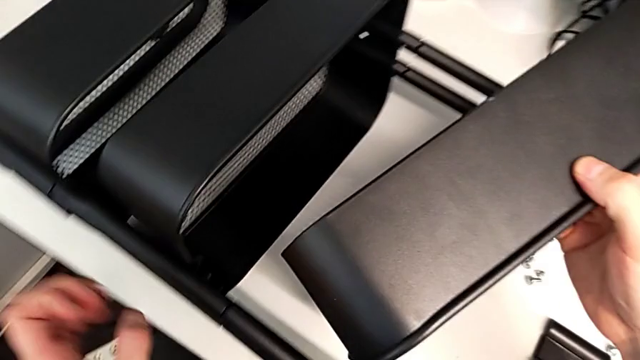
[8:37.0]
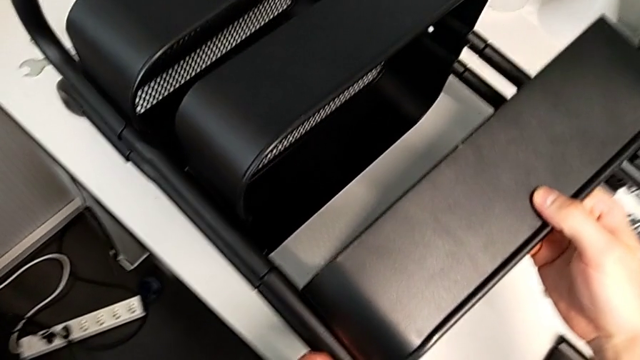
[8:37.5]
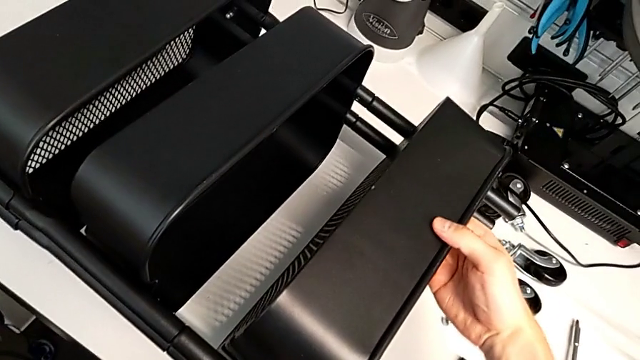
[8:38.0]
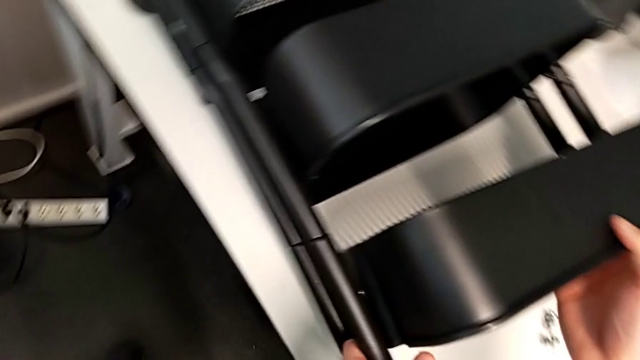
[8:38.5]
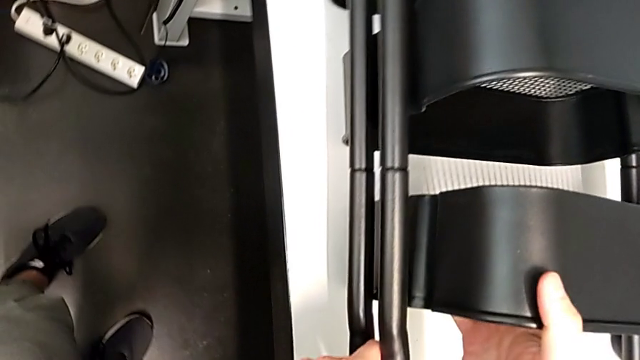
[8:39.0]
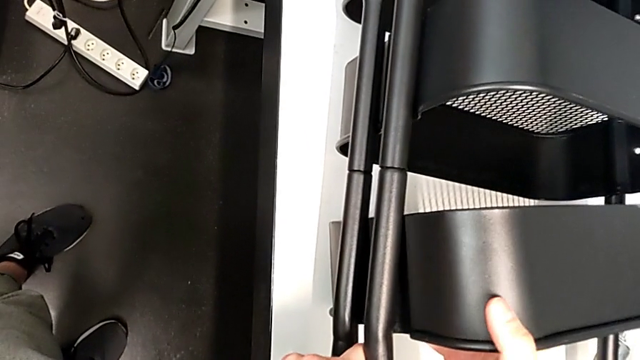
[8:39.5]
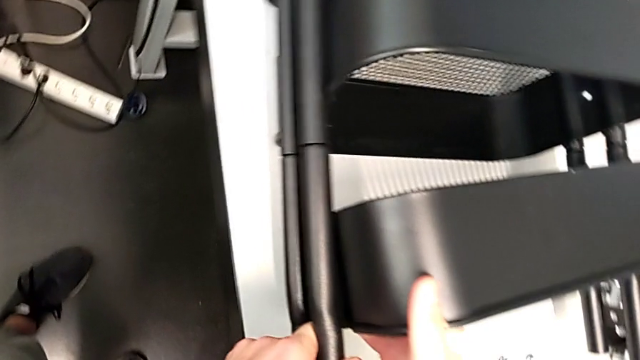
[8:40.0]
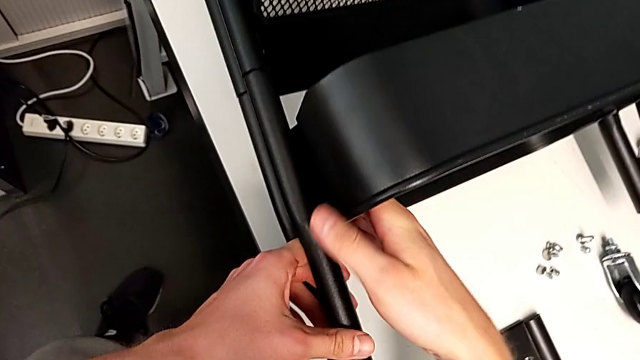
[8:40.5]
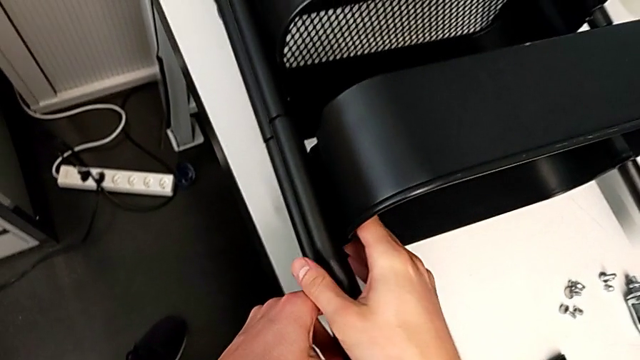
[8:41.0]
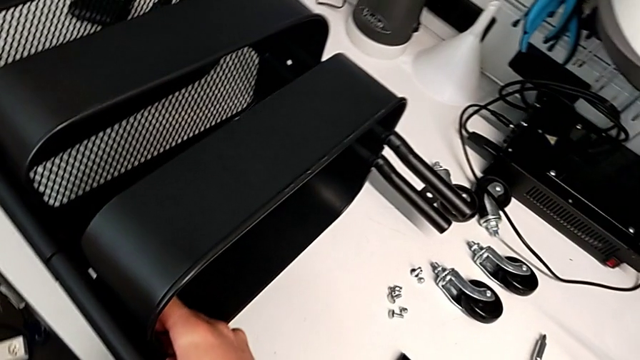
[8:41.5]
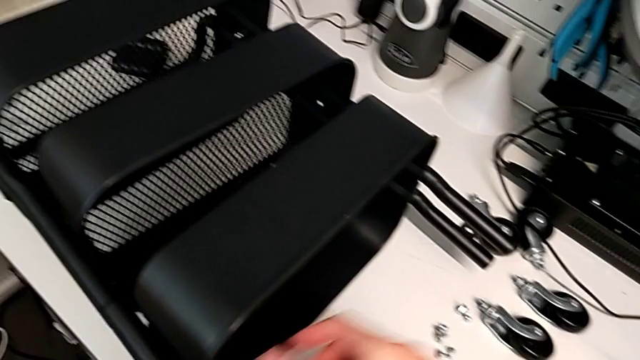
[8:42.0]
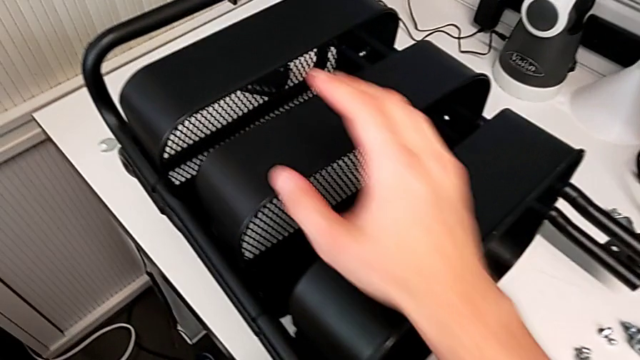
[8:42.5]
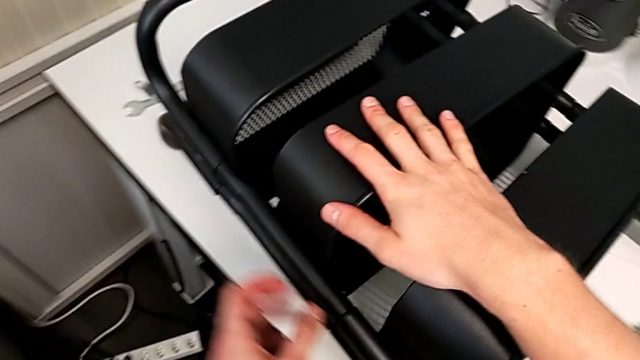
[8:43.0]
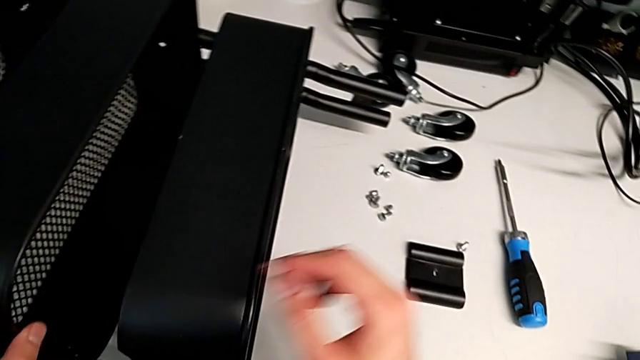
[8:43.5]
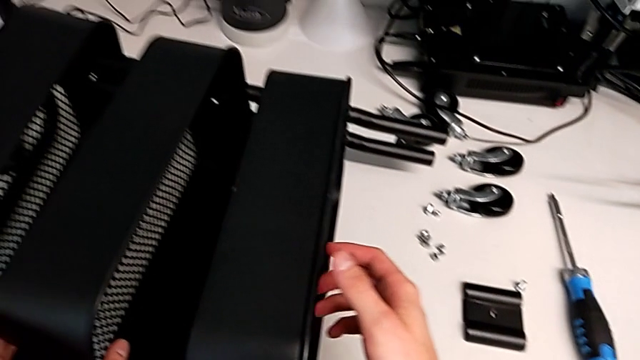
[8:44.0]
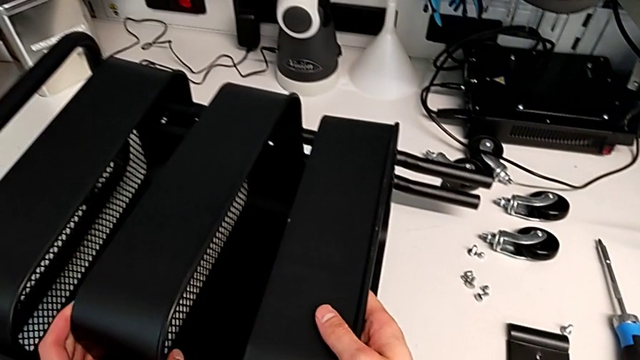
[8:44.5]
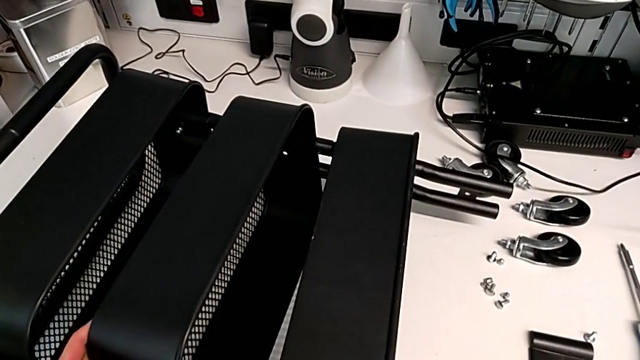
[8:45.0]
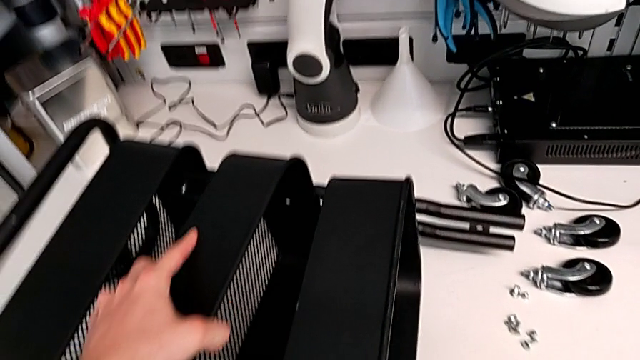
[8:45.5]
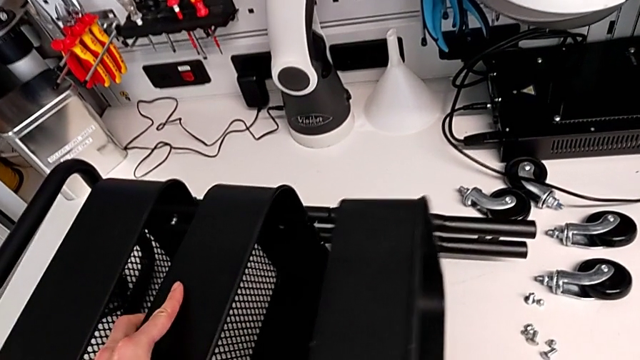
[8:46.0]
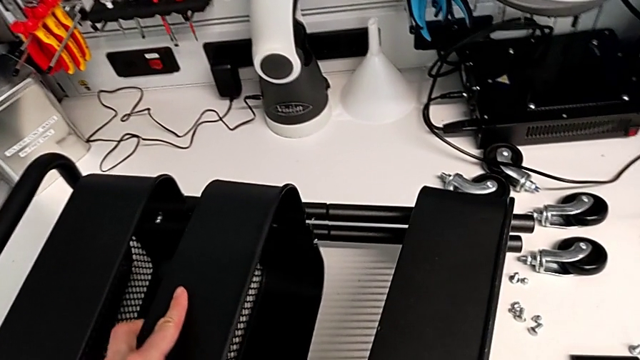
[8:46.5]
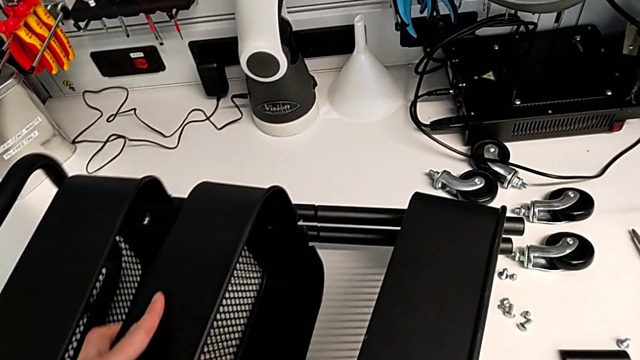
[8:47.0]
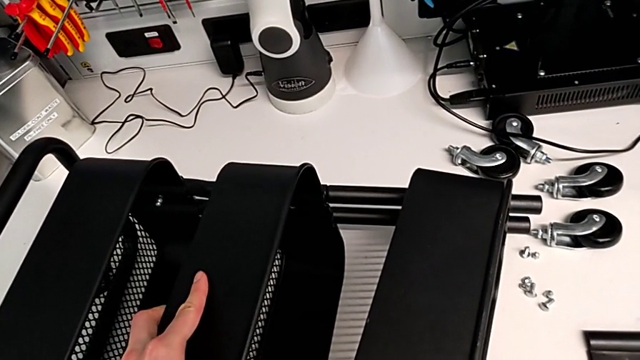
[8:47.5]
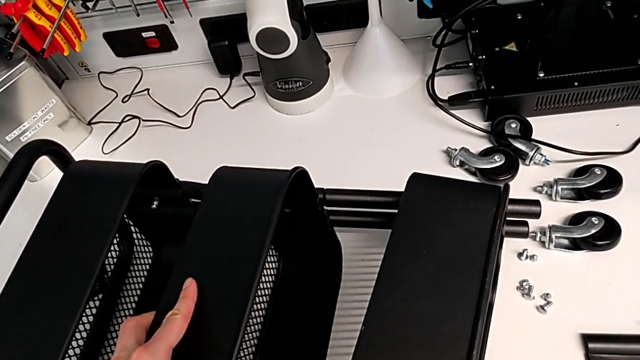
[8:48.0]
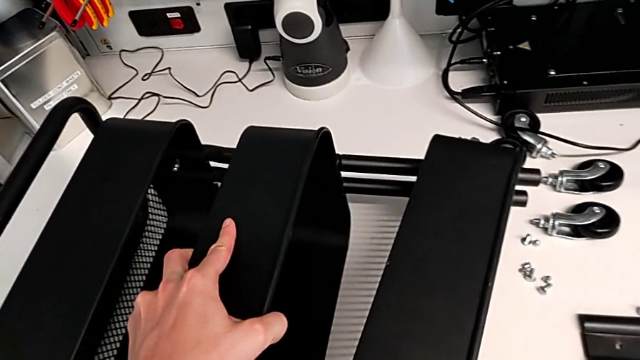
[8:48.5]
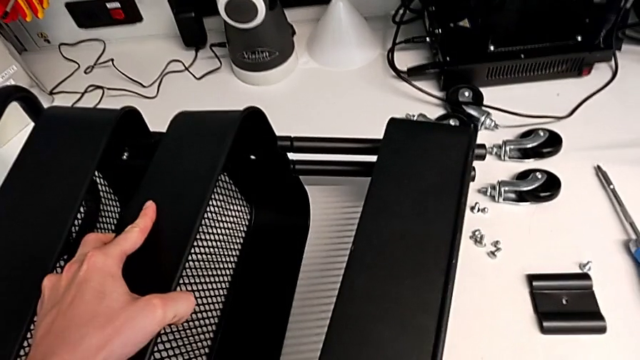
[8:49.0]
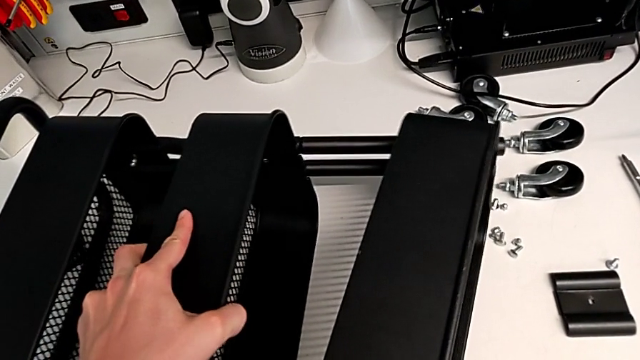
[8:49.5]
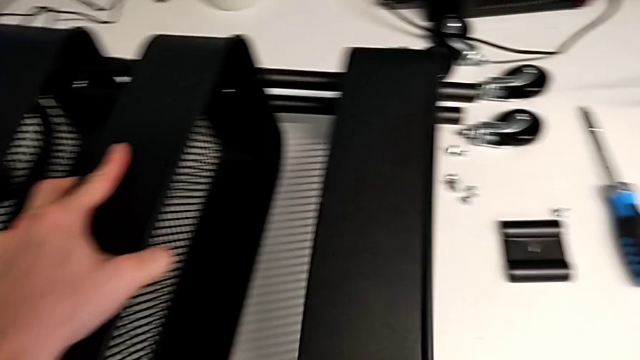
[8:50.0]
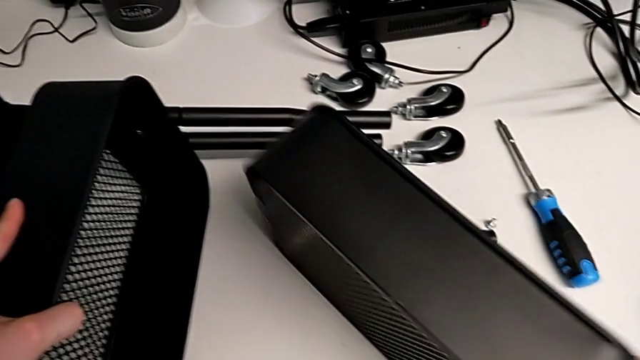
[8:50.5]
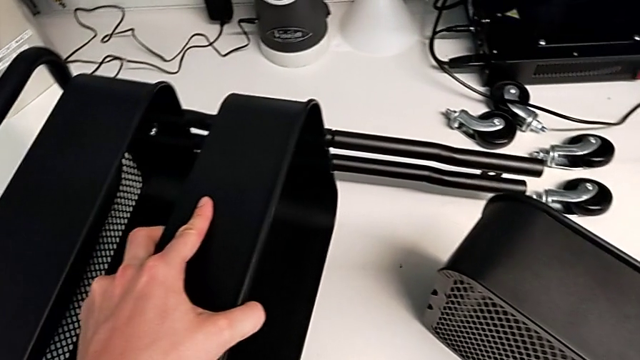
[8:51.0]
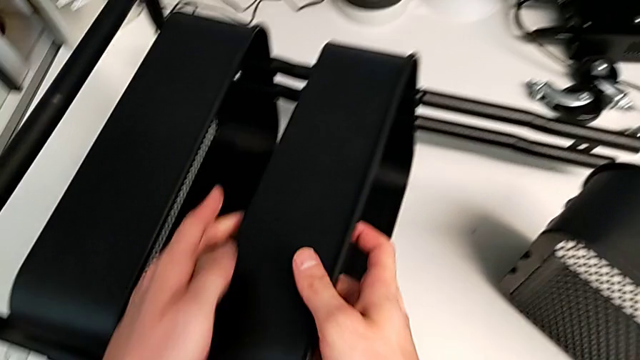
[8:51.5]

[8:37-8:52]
The camera wearer is aligning the middle and top trays with the sidebars. They keep inserting the top grid tray and disassemble it.

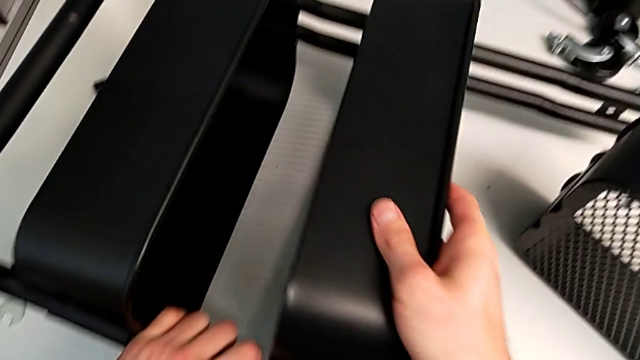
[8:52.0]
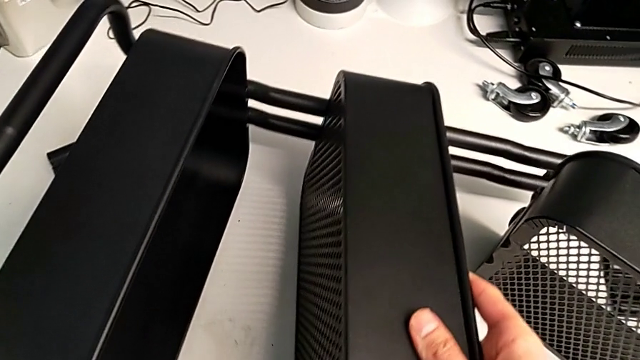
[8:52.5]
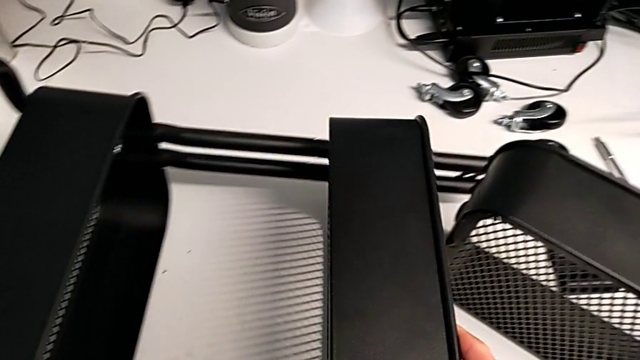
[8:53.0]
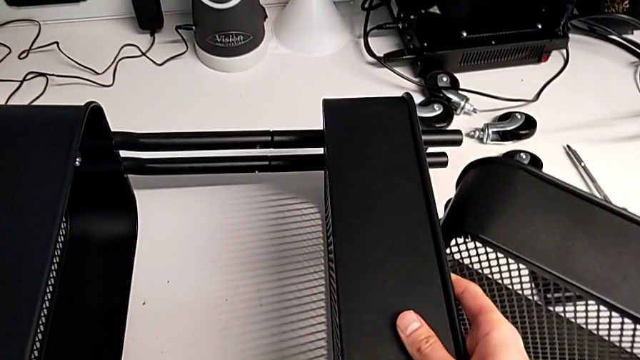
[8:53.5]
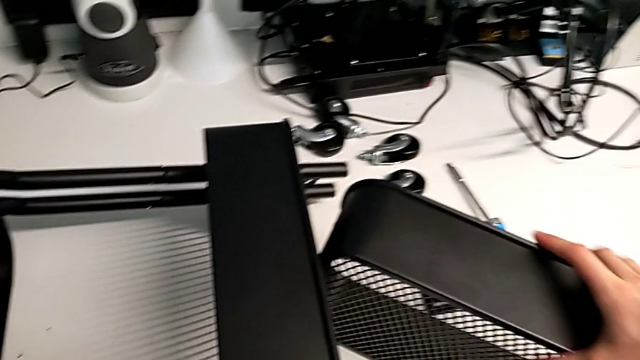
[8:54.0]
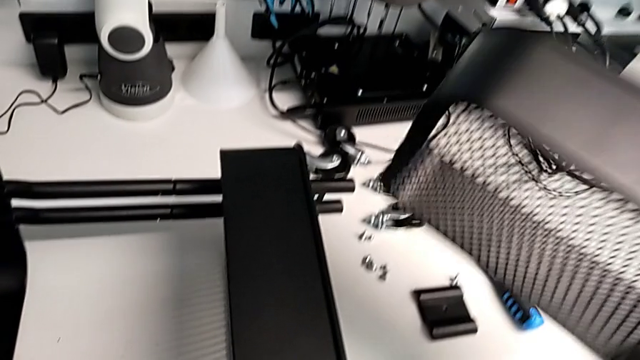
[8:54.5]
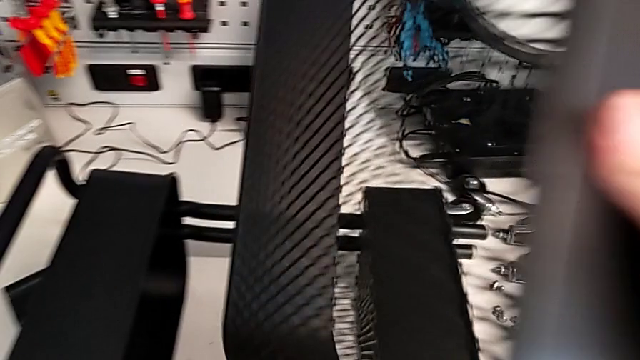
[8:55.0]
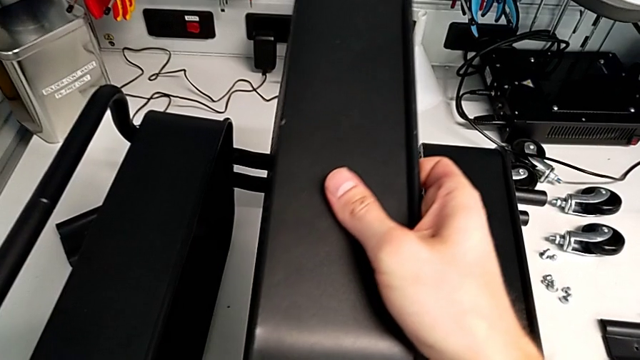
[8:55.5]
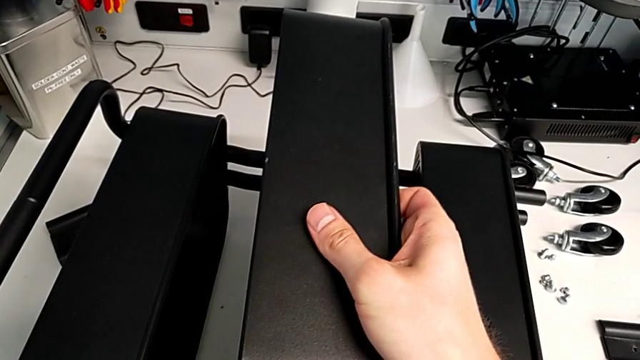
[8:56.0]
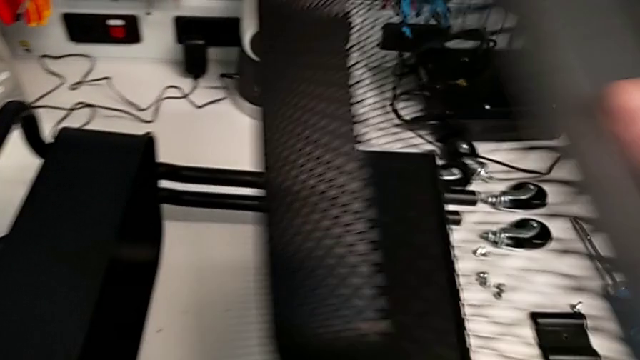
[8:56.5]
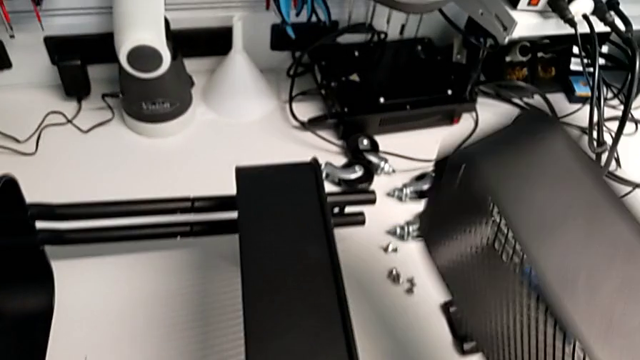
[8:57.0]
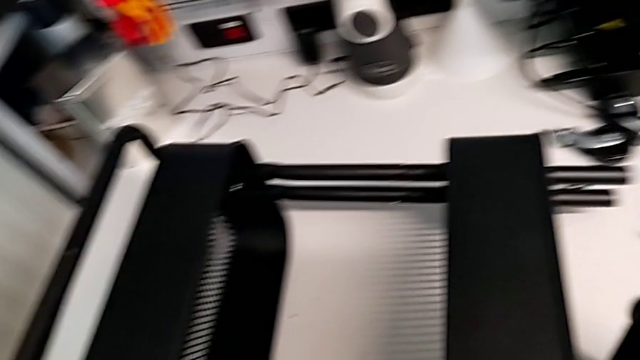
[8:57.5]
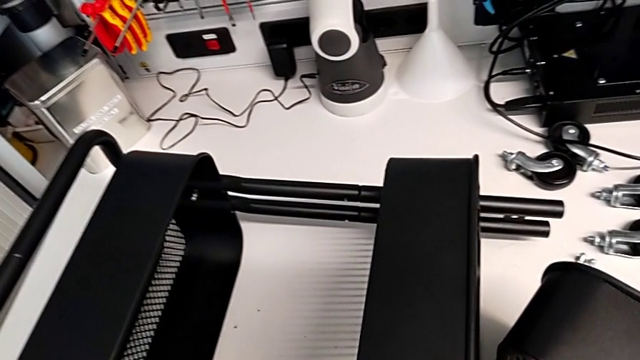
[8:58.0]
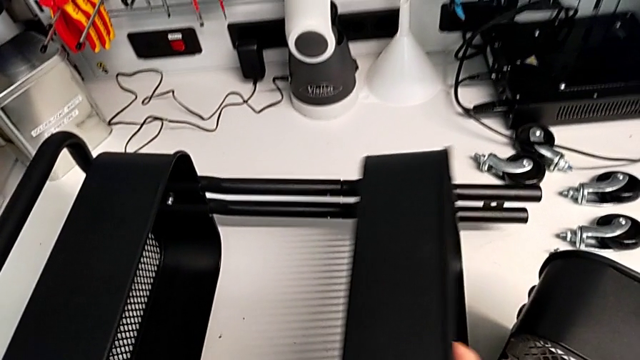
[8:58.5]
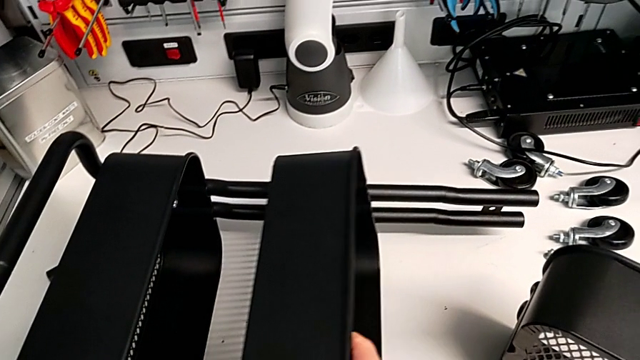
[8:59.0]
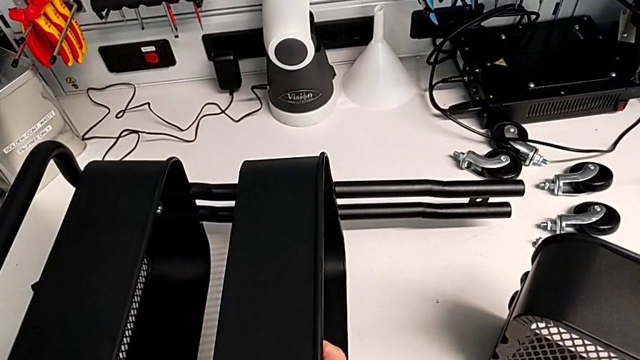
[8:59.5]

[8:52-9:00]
The camera wearer is aligning the middle and top trays with the sidebars. They begin to wrongly slide the middle grid tray.
